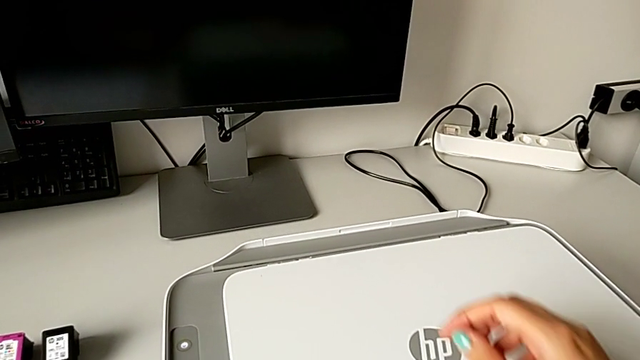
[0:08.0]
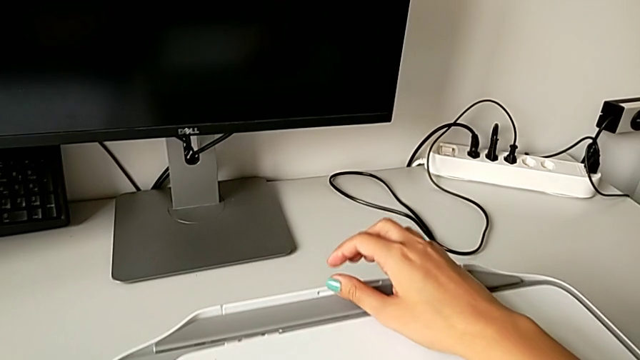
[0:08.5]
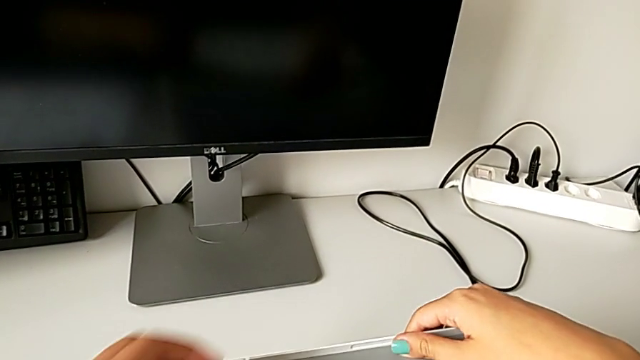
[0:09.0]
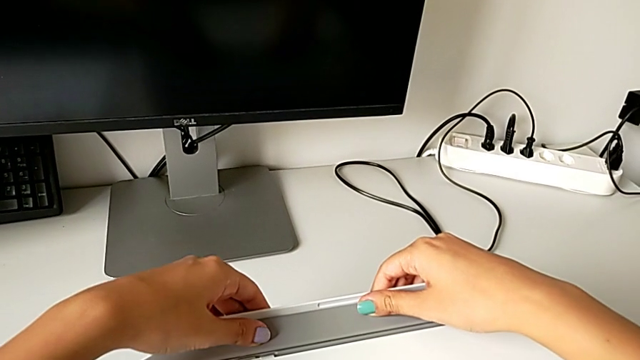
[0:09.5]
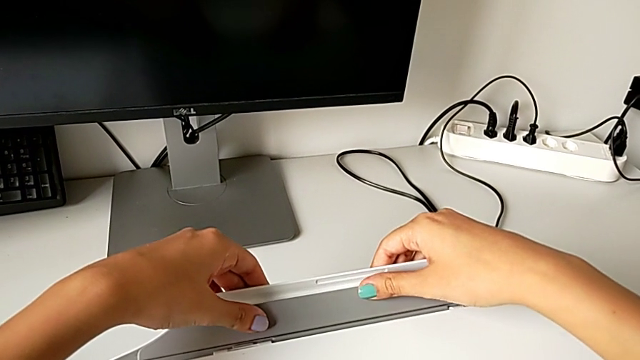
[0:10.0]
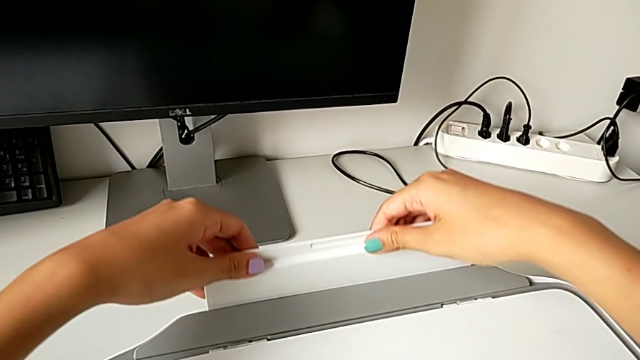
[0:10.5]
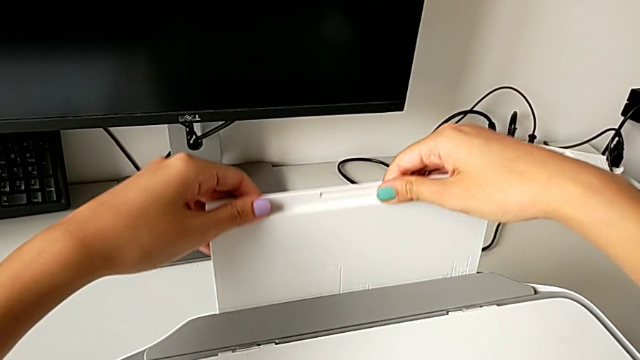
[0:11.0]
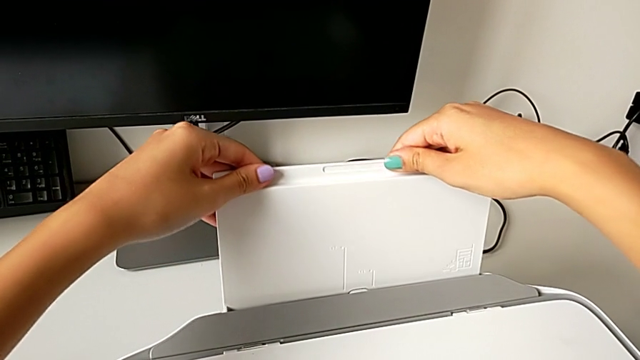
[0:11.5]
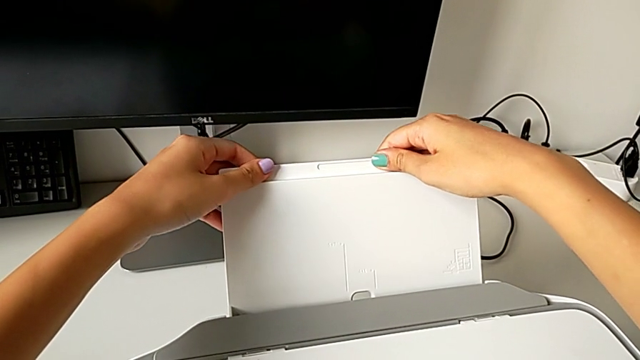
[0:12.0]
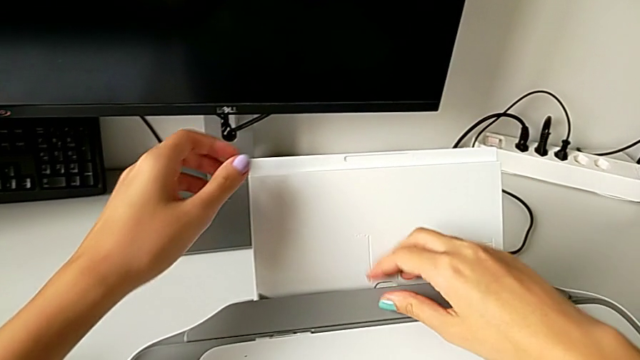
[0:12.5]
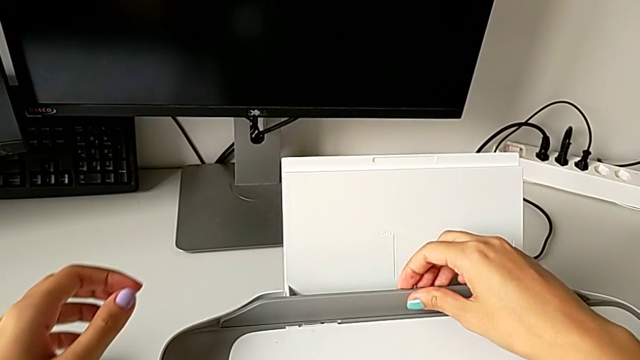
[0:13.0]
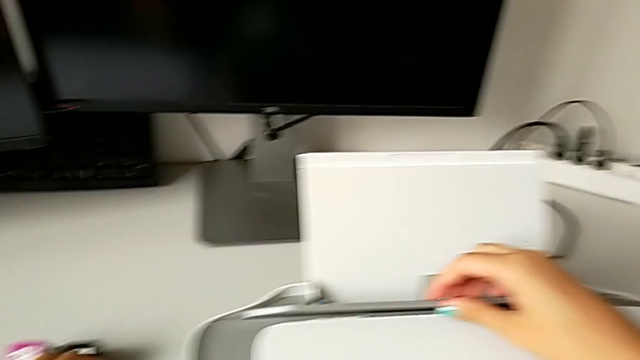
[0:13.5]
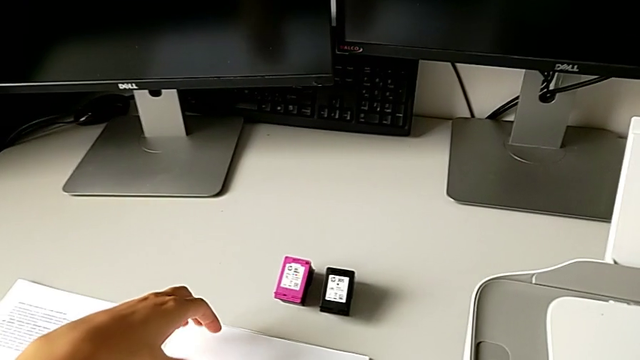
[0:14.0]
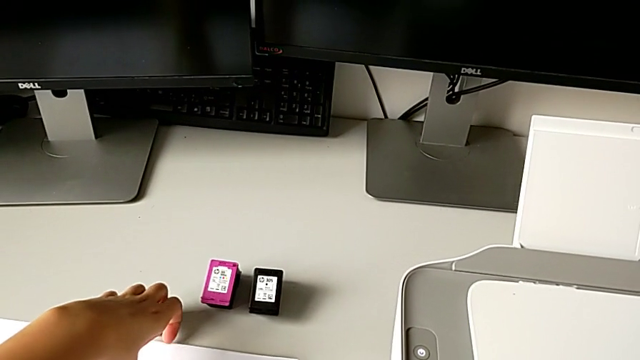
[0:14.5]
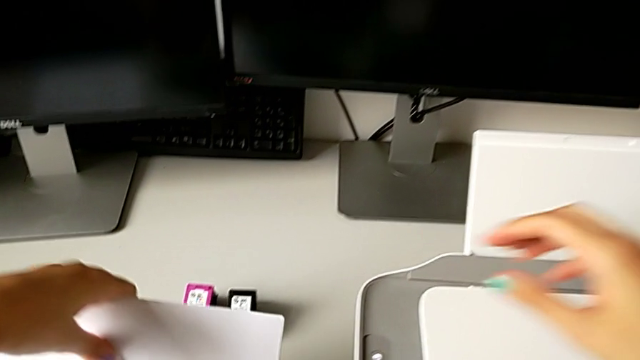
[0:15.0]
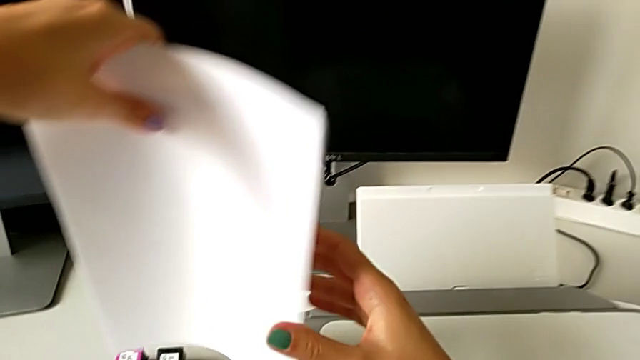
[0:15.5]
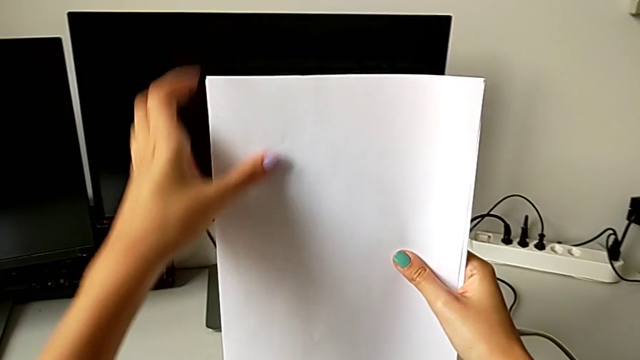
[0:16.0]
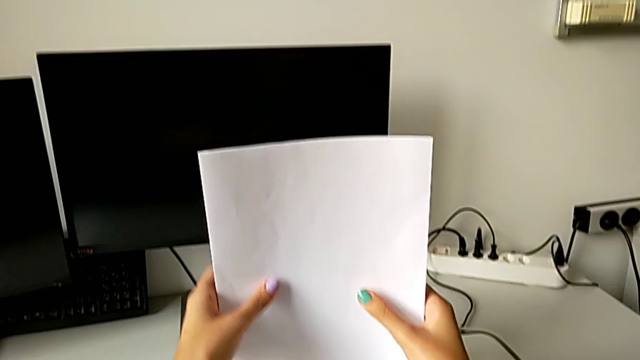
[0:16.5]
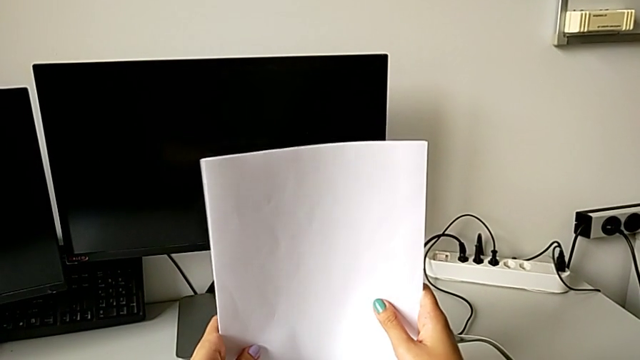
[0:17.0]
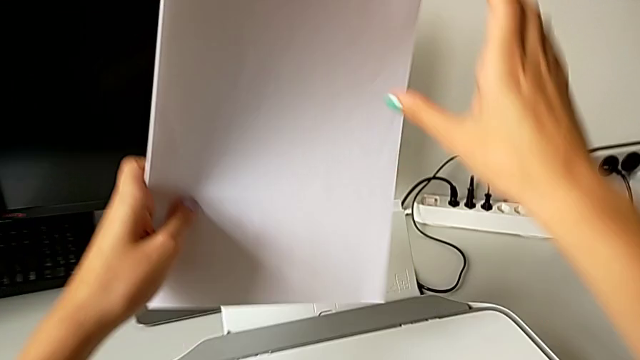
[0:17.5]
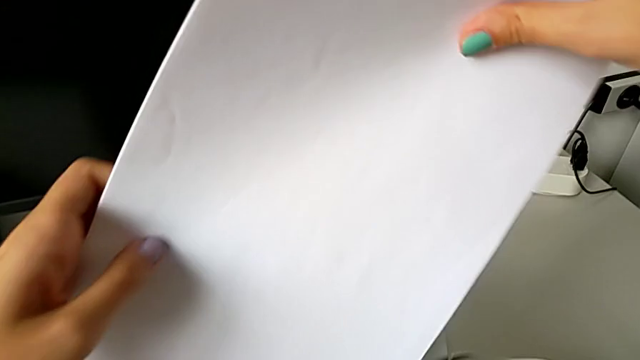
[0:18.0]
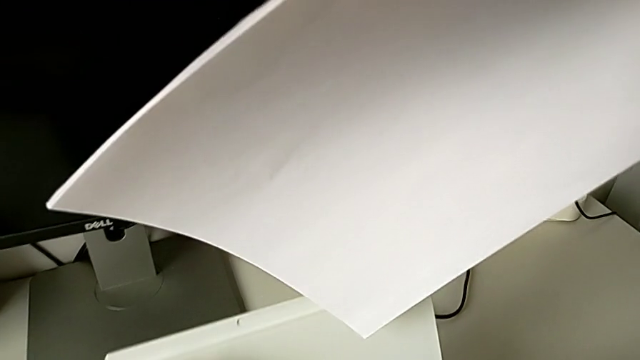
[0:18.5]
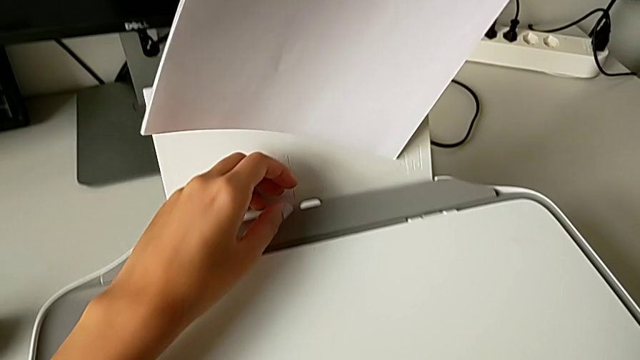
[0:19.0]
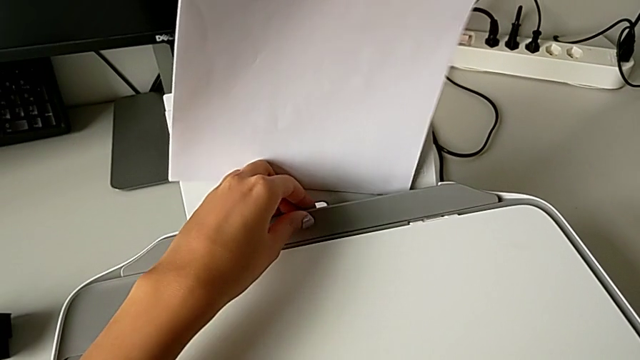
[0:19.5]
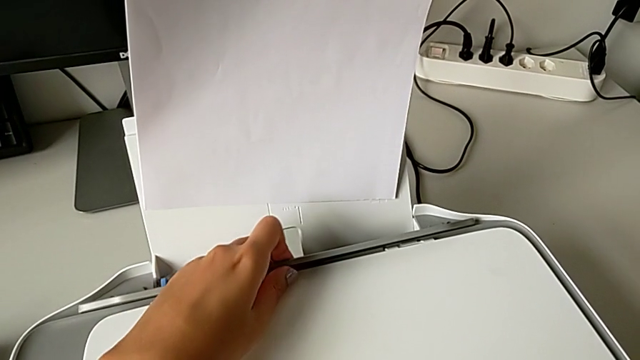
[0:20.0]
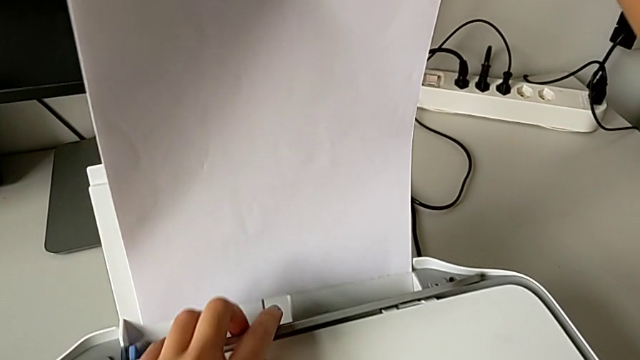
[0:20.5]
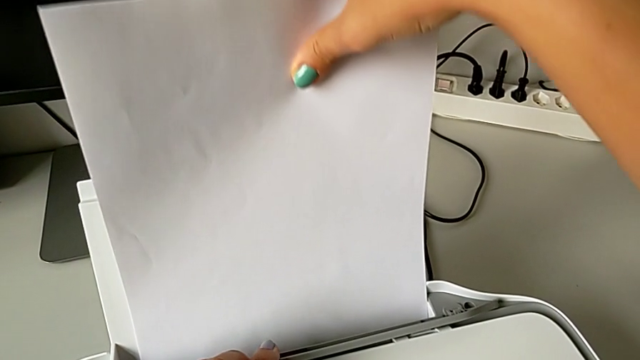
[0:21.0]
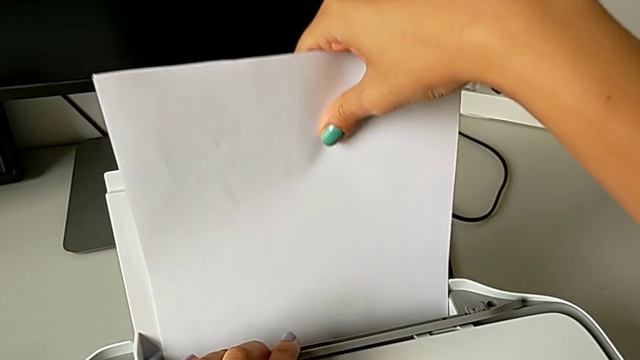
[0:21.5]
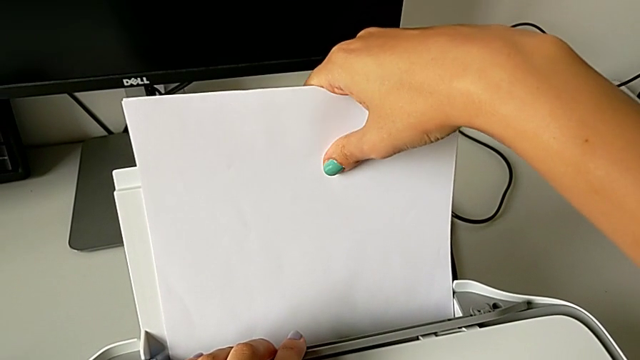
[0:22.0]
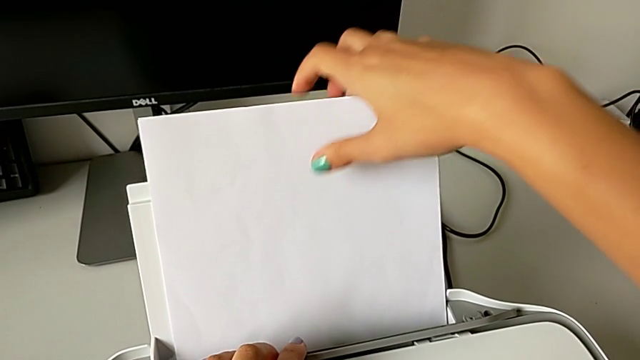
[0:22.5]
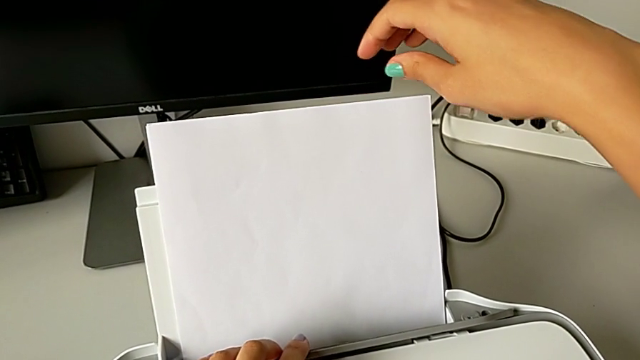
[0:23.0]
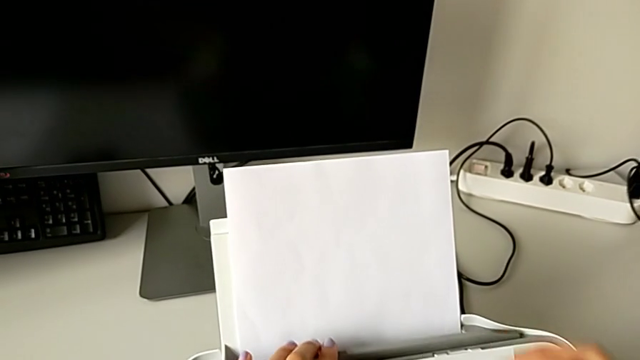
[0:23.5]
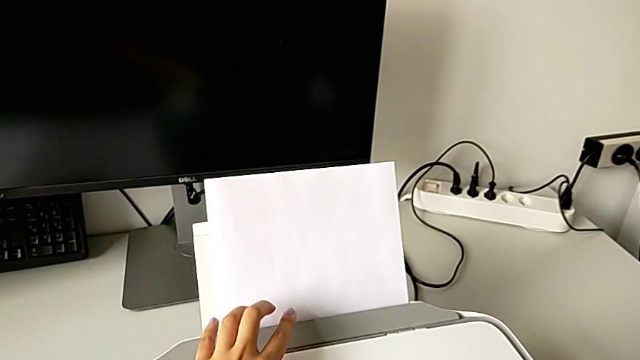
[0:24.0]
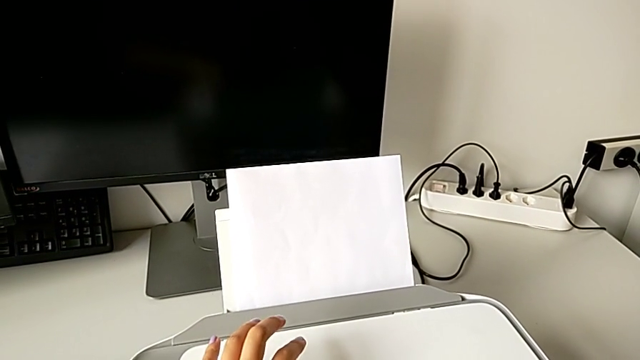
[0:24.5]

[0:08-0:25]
The camera wearer loads paper into the input paper tray. They grab the paper tray, pull it, open it, grab the paper stack, align it, open the paper tray, insert the paper stack and close the paper tray.

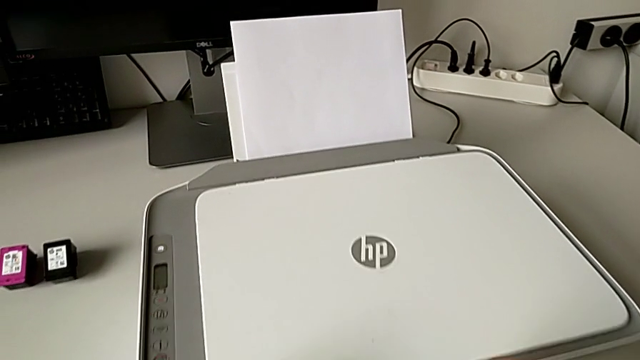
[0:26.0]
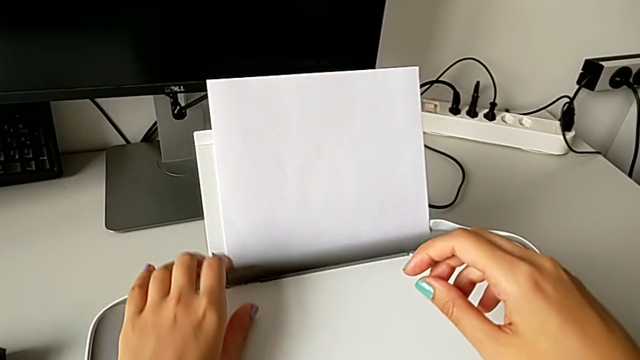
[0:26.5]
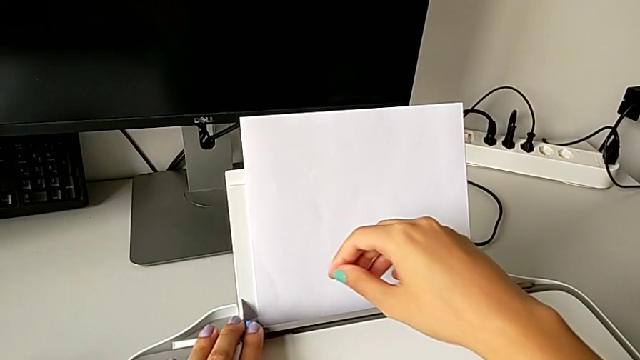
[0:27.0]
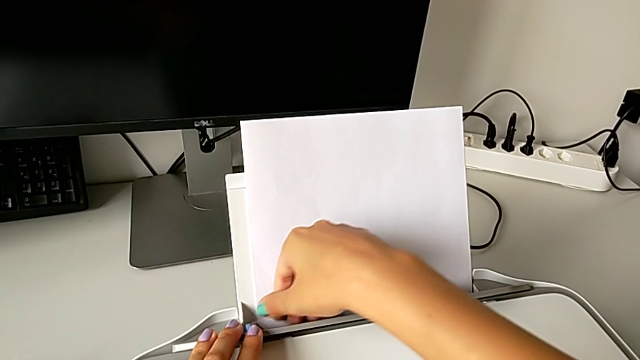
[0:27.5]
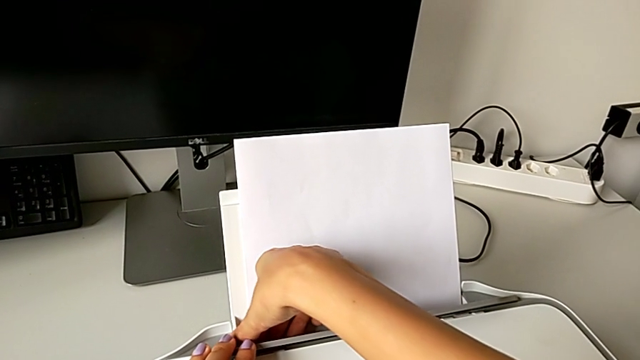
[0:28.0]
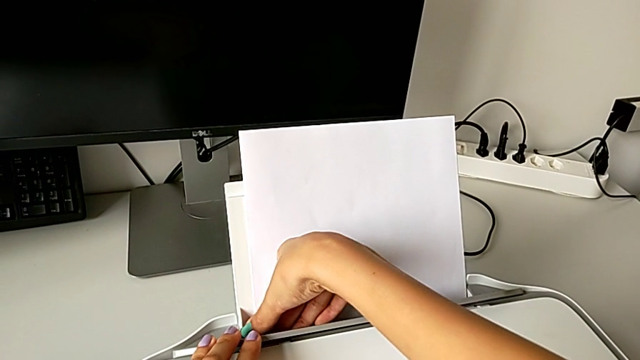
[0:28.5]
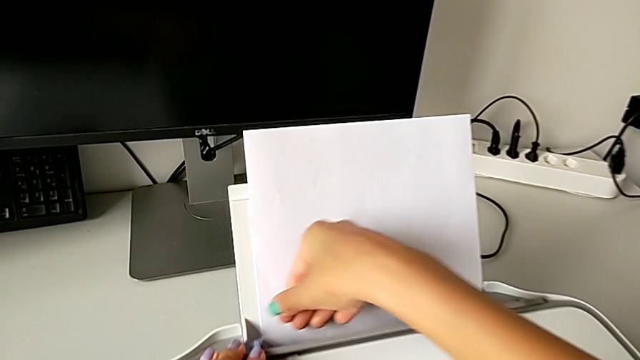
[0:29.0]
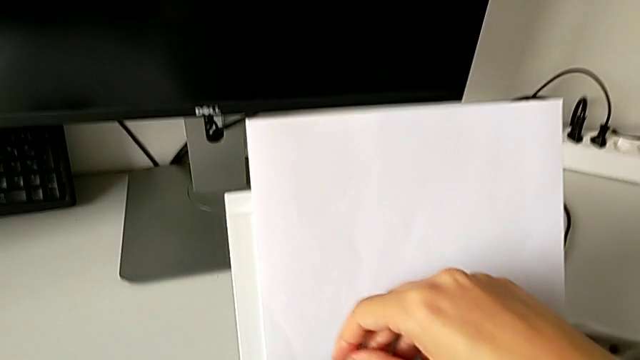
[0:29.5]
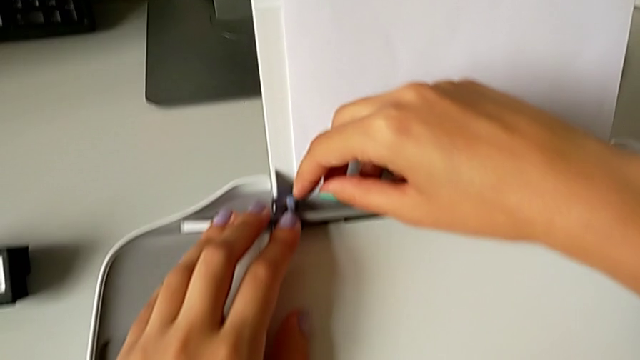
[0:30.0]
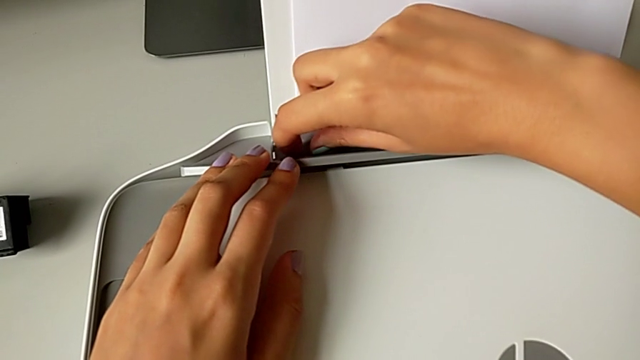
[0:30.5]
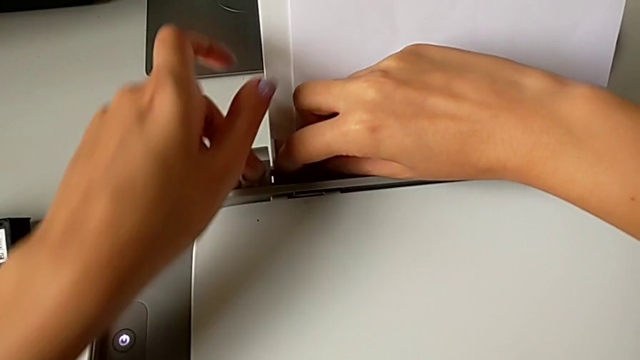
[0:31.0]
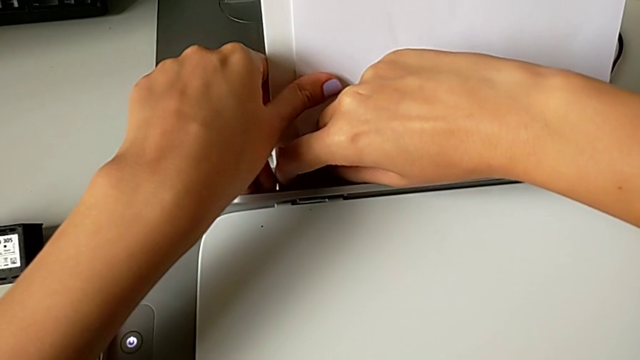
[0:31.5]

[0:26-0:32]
The camera wearer is pushing the blue paper stand lock. They begin to slide the right tab.
